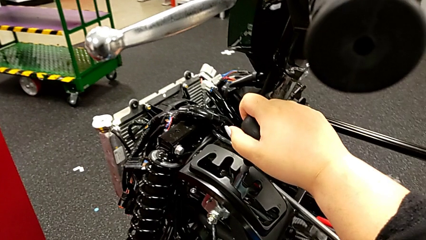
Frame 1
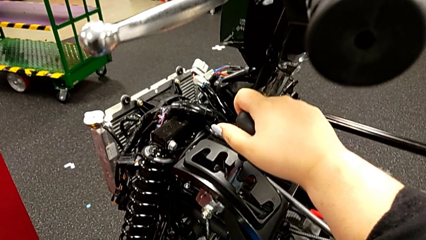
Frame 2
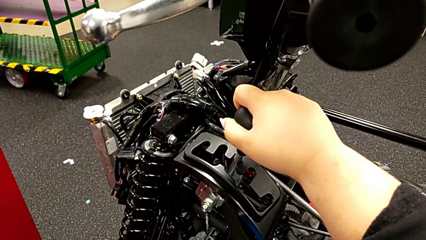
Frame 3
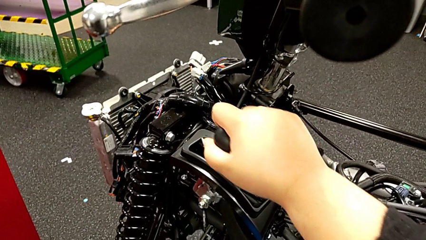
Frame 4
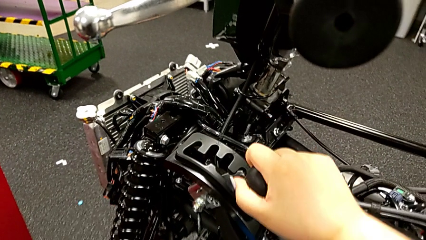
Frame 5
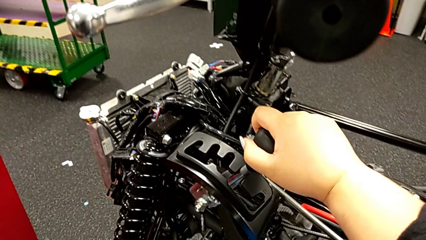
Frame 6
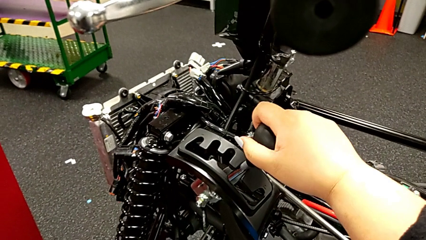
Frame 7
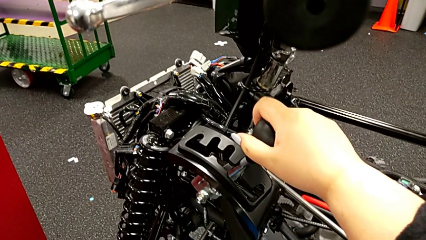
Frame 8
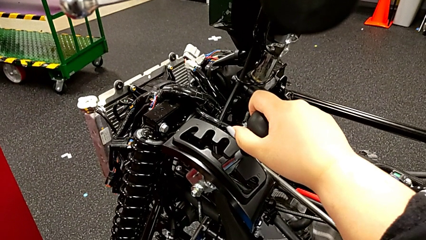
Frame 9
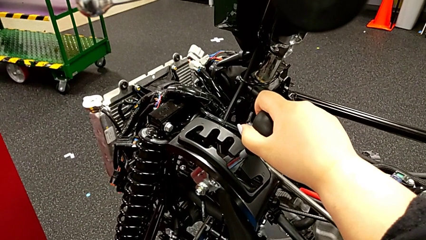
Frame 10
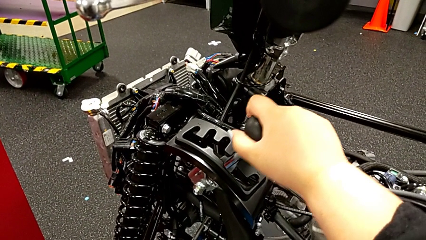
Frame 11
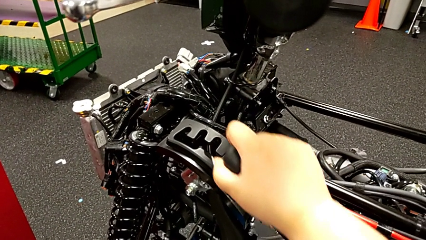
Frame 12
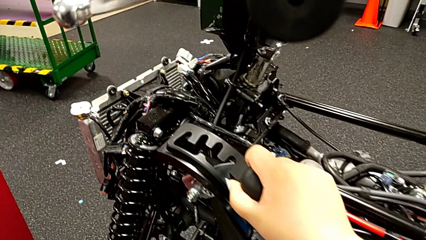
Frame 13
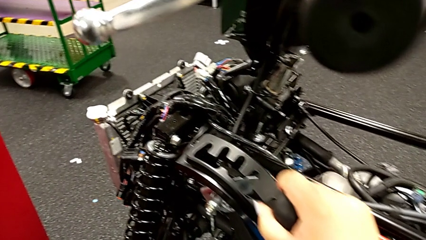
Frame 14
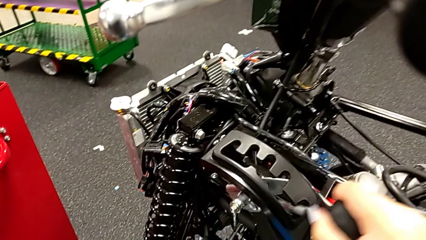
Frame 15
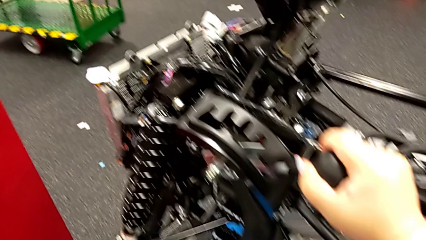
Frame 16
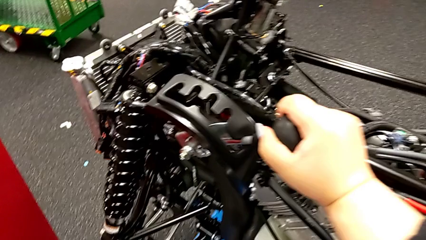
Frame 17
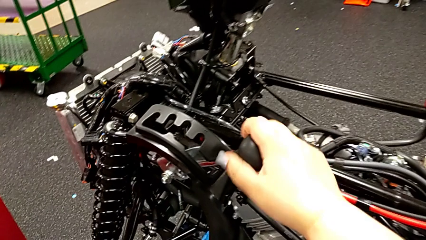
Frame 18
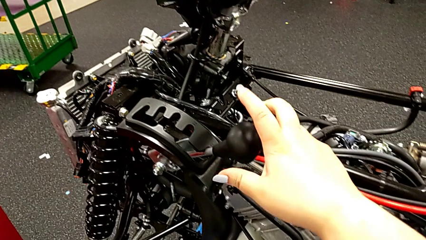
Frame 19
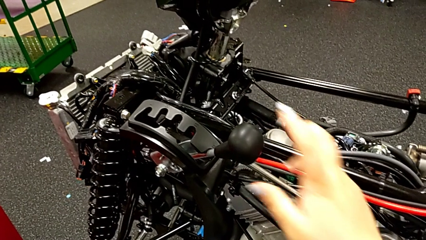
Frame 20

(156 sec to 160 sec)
The camera wearer is shifting through every gear. They shift the fourth lever and shift the fifth lever.

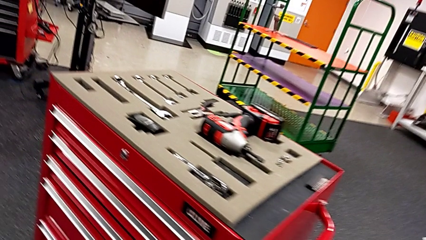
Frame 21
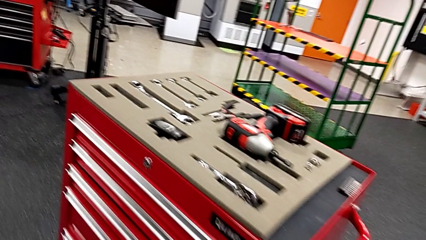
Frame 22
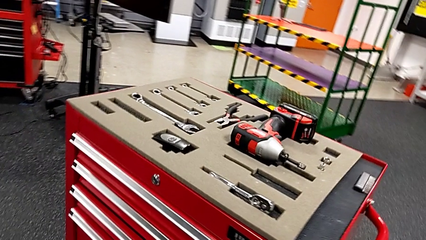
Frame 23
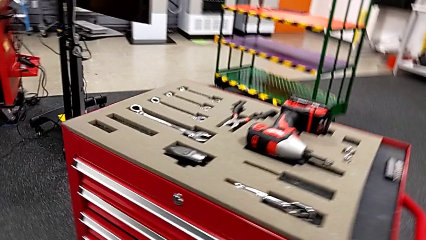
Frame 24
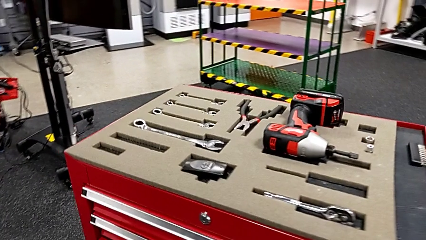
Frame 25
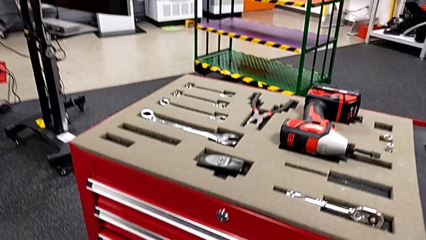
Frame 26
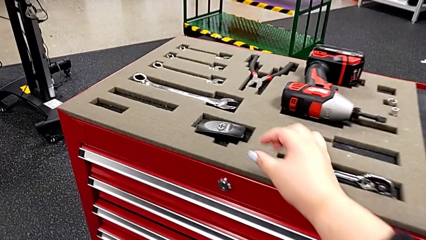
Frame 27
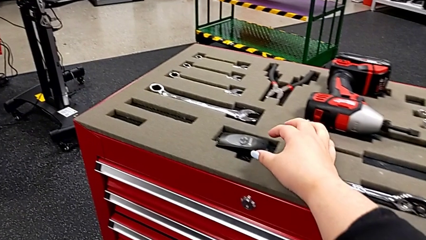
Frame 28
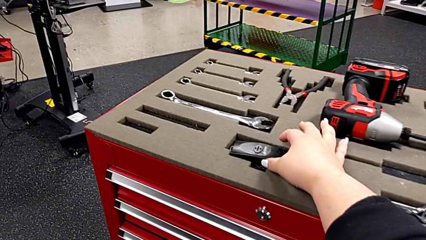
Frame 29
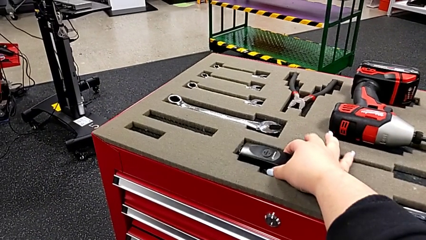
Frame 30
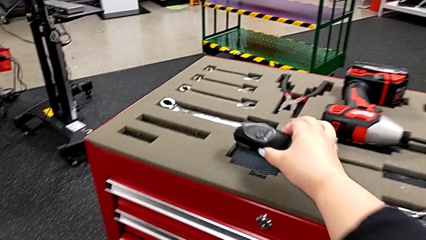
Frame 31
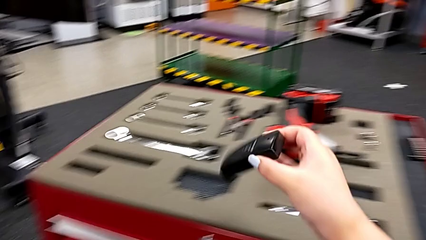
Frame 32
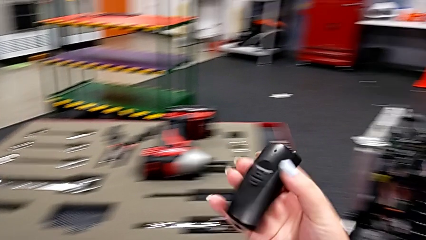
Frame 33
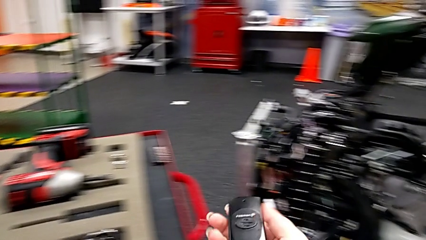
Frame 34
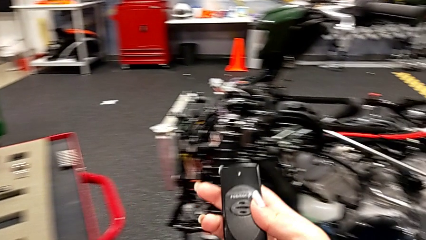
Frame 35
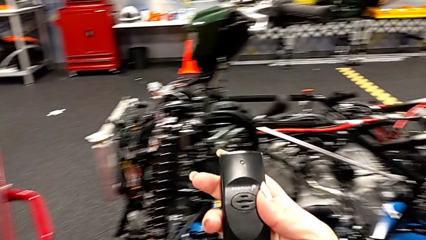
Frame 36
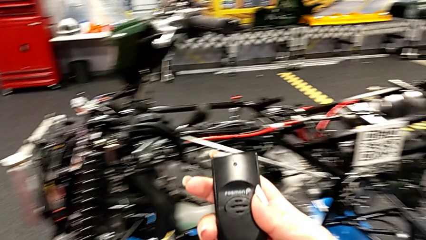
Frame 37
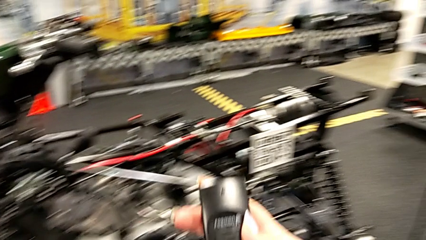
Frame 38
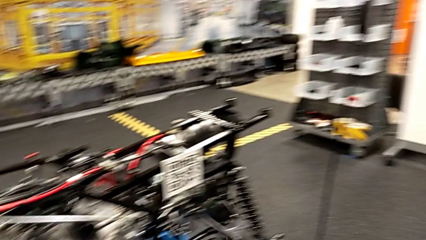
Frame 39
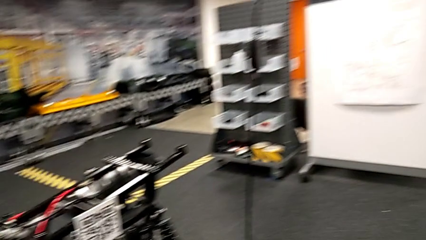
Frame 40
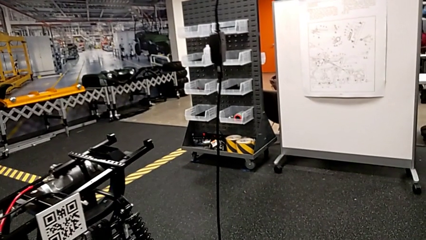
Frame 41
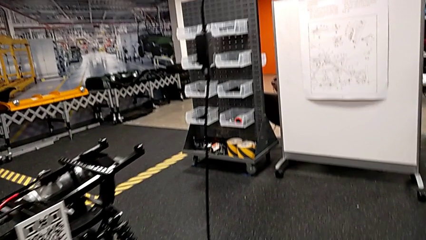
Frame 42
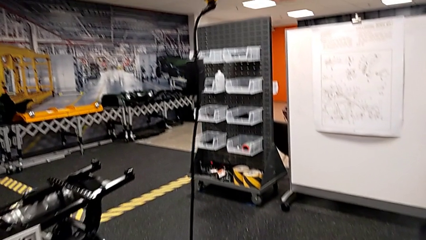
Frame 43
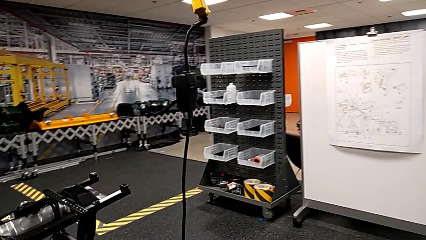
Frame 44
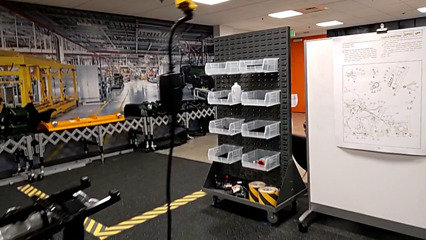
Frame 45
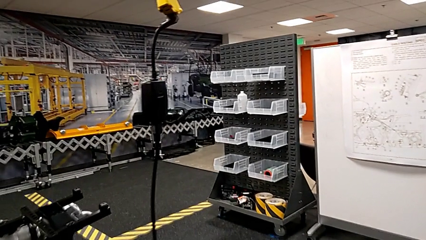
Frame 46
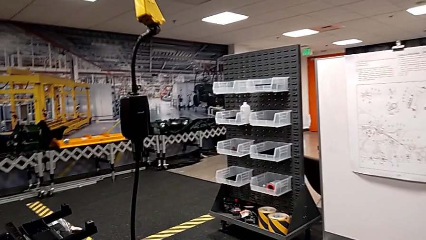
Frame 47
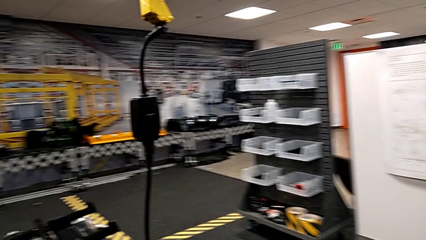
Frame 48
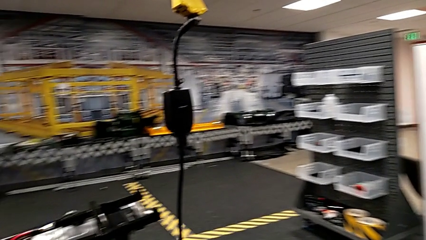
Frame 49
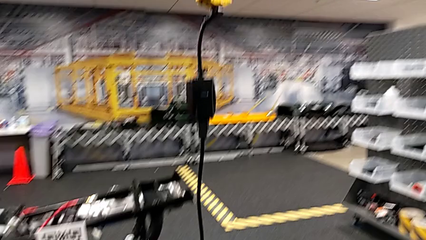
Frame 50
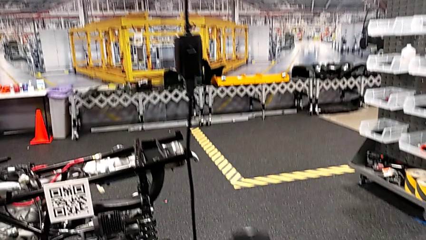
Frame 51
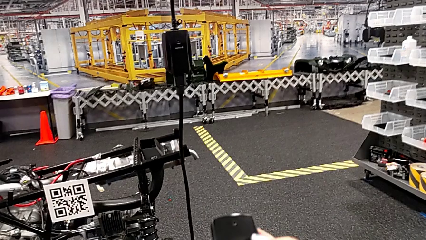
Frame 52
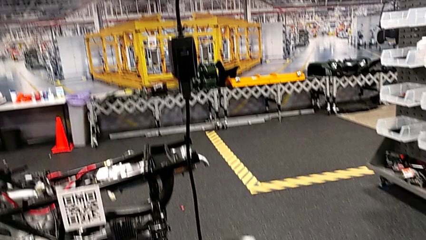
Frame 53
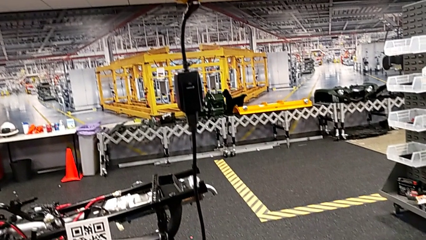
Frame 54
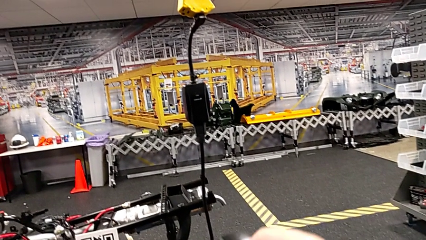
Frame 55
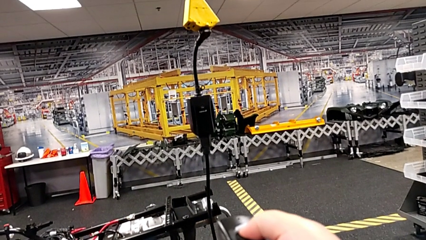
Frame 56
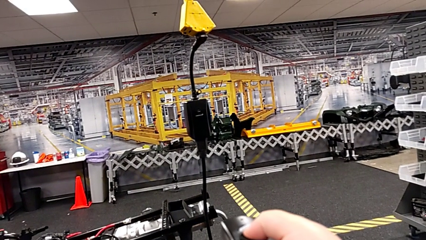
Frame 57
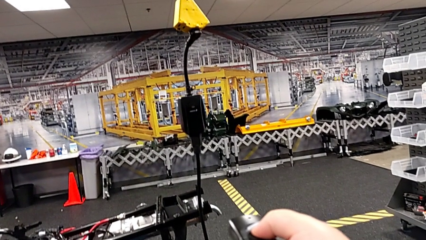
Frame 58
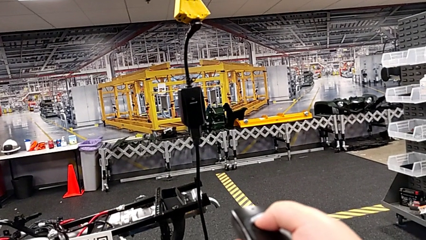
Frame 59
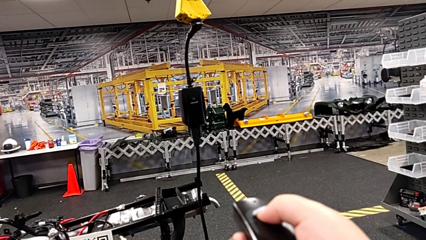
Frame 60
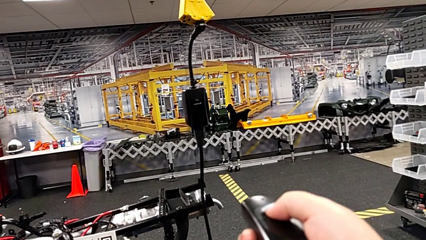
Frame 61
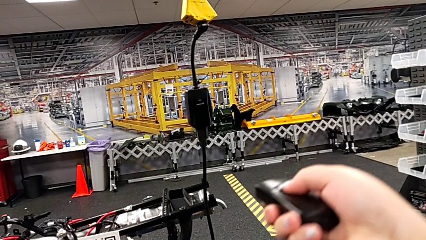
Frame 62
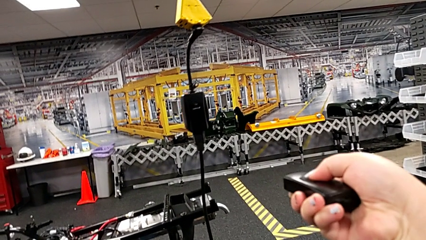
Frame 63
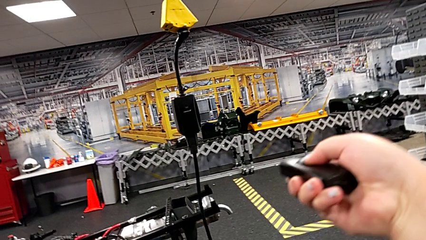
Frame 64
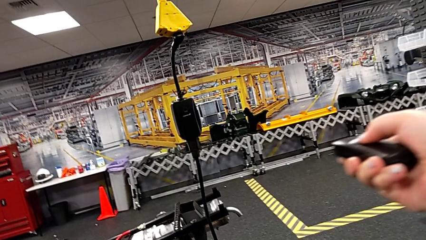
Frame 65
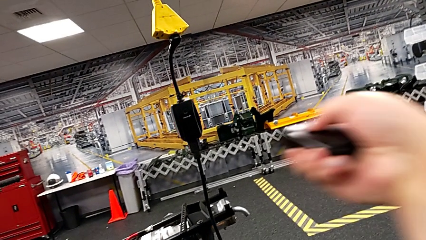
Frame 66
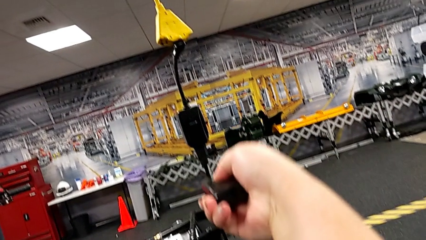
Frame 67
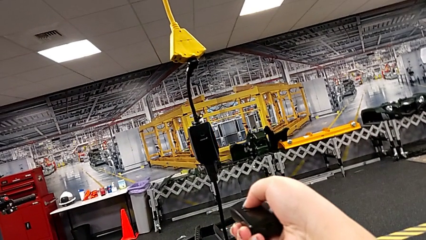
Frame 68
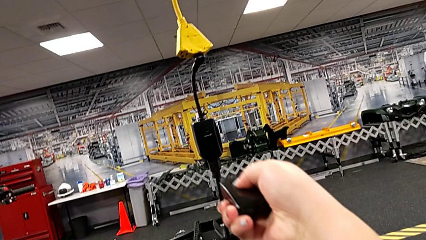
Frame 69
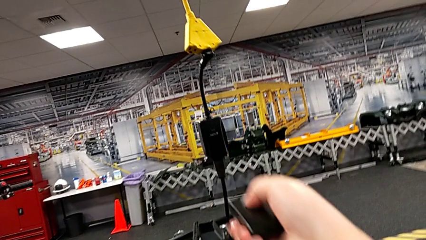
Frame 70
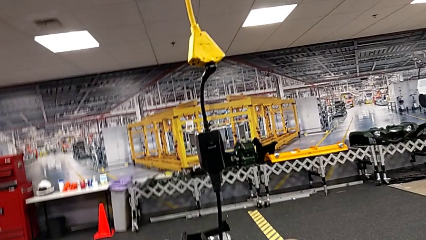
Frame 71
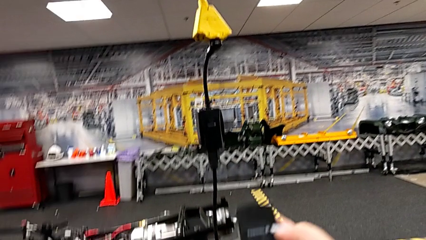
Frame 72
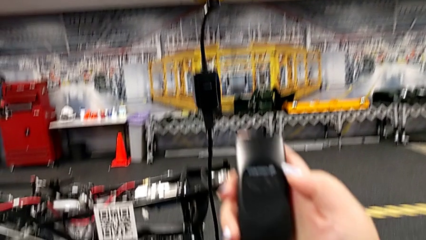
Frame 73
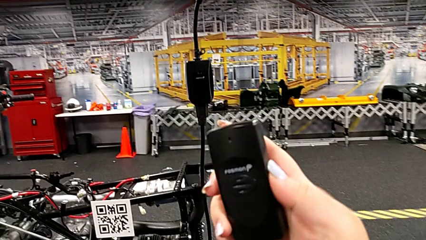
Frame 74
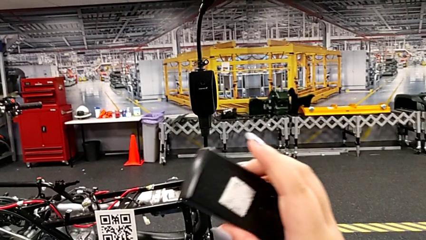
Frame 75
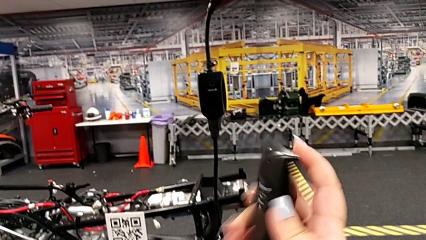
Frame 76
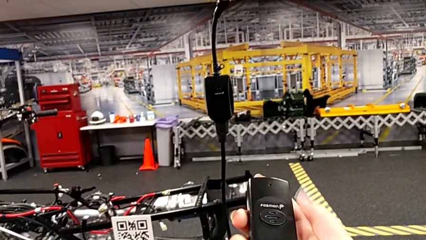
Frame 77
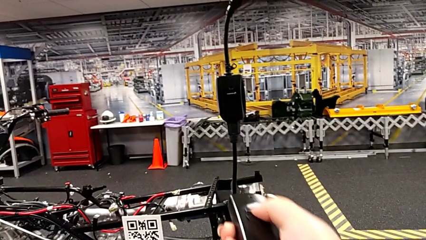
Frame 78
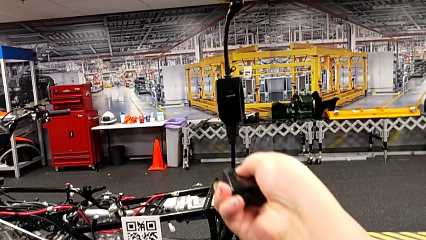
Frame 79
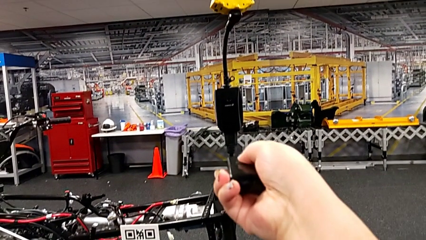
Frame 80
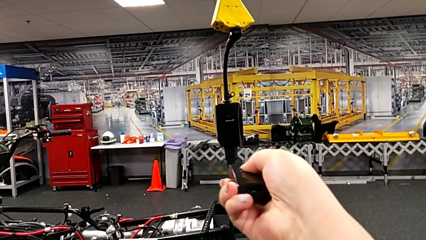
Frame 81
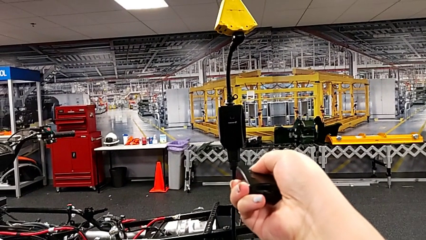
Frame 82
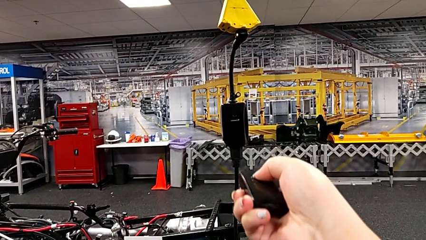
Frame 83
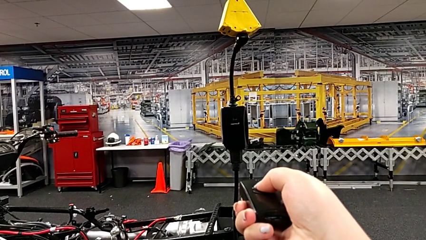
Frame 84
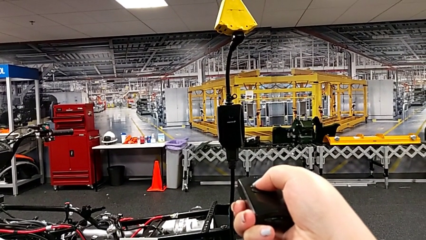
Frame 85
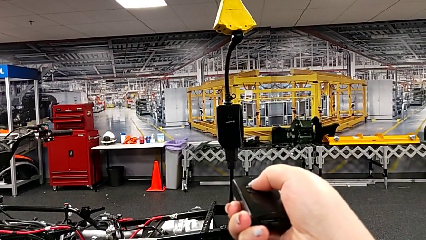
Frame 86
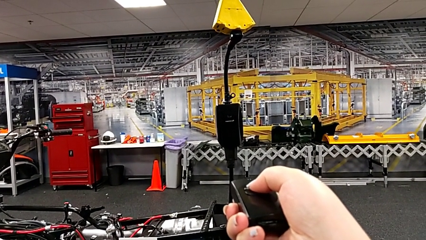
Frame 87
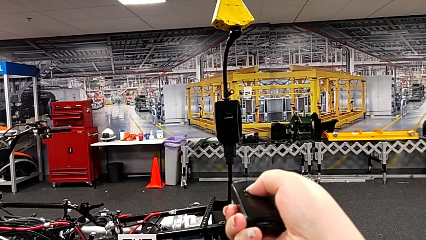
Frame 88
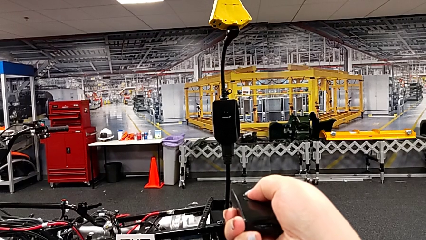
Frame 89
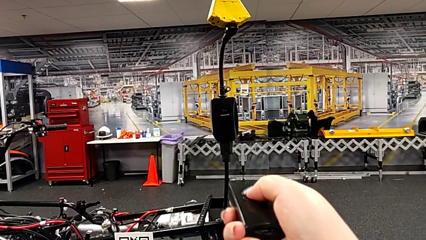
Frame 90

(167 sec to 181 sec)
The camera wearer is using the remote to lift the ATV. They grab the black quality control bench, wrongly press it, holding it in a wrong way, inspect it and wrongly press the second quality control bench, holding it in a wrong way.
